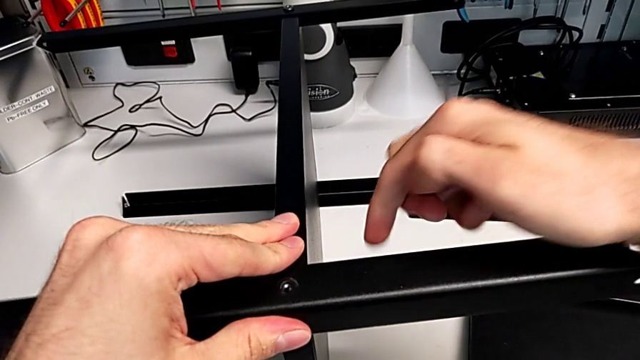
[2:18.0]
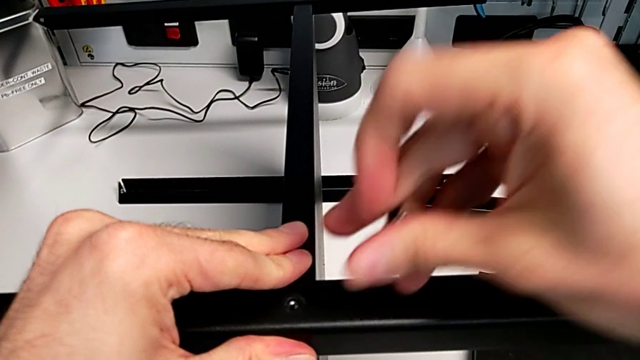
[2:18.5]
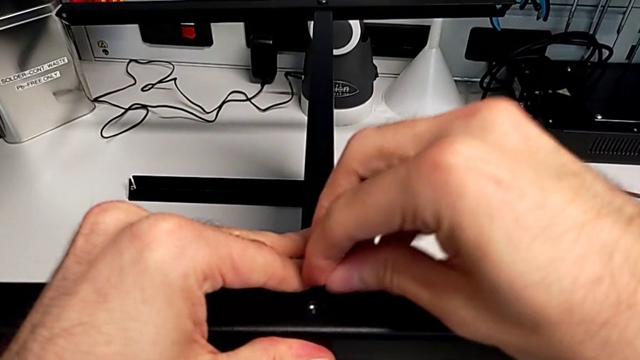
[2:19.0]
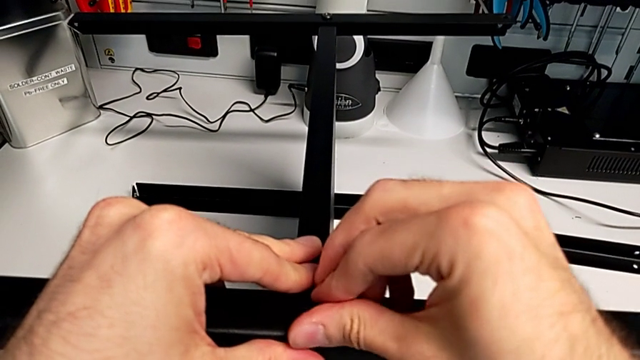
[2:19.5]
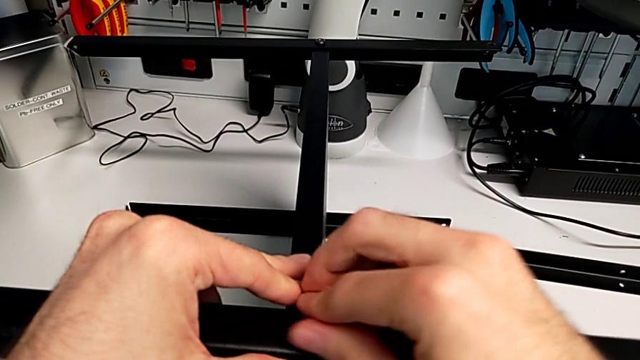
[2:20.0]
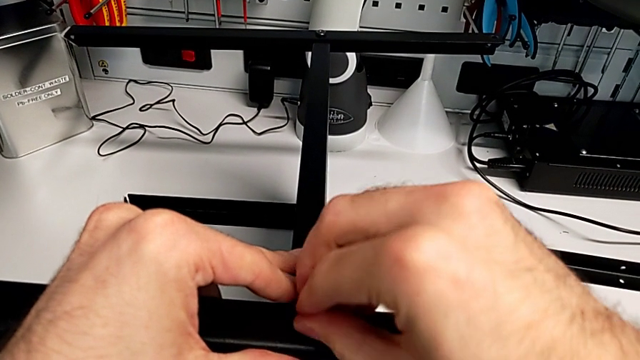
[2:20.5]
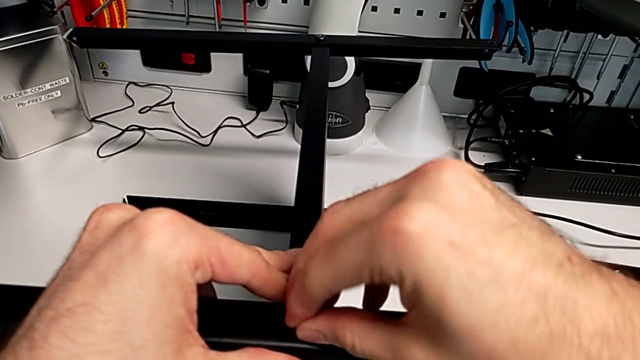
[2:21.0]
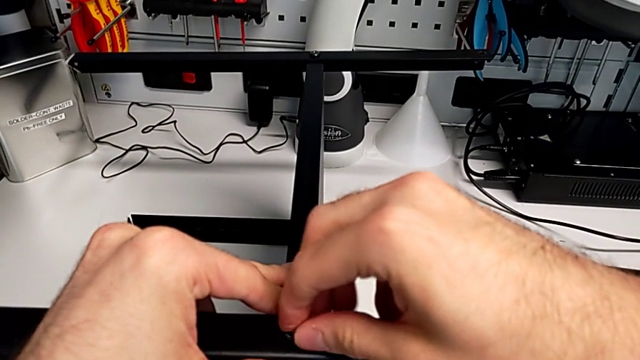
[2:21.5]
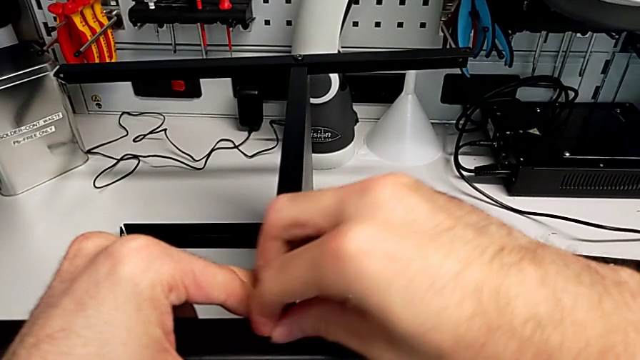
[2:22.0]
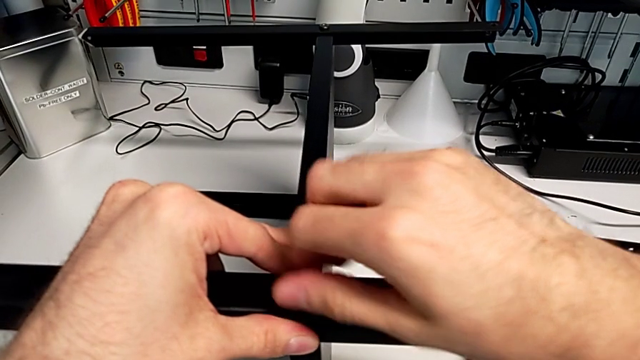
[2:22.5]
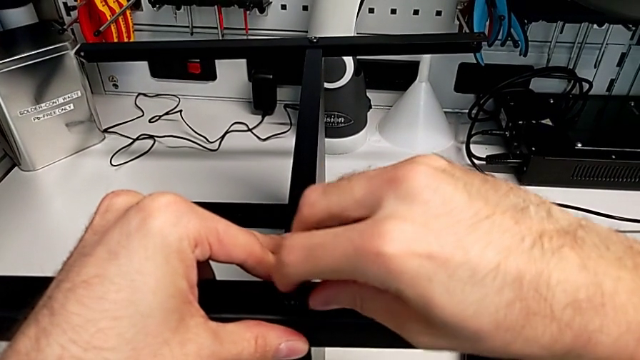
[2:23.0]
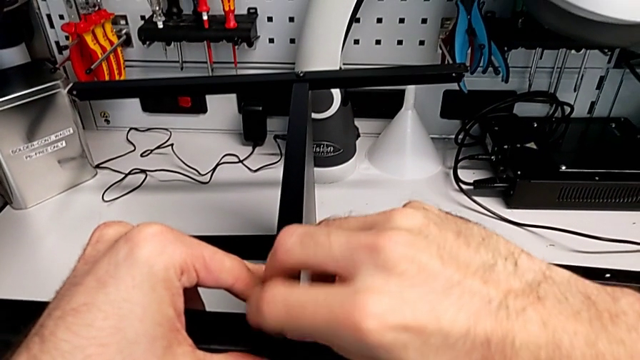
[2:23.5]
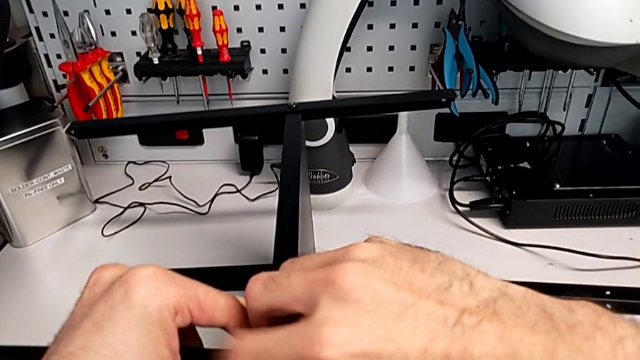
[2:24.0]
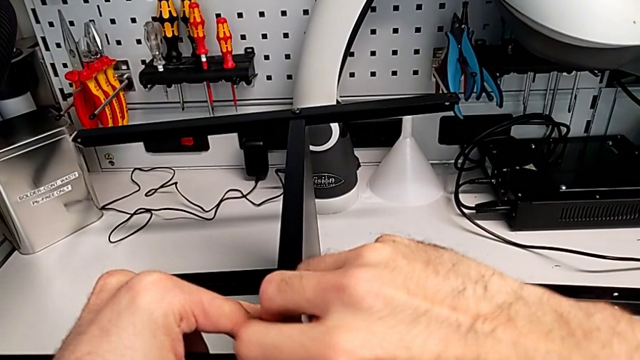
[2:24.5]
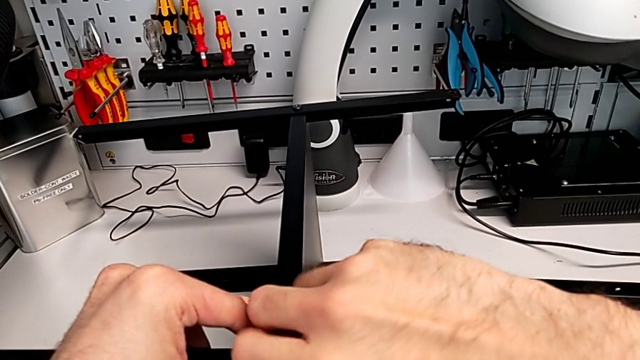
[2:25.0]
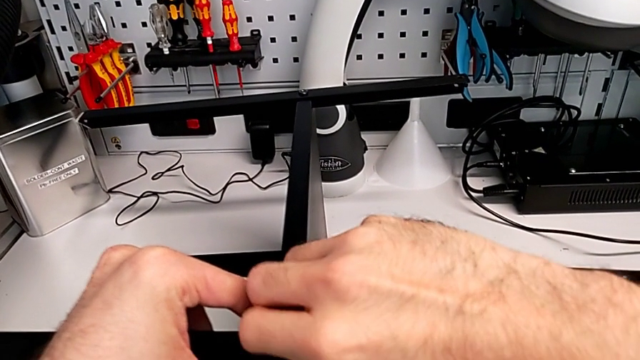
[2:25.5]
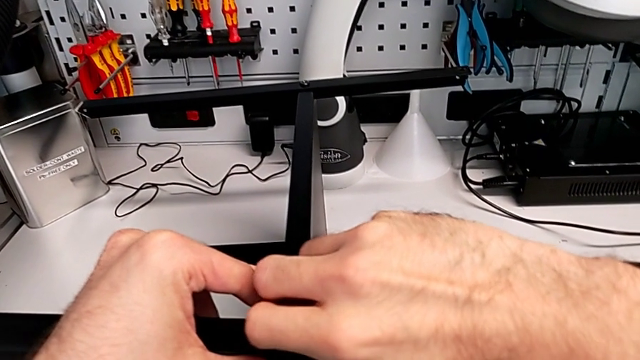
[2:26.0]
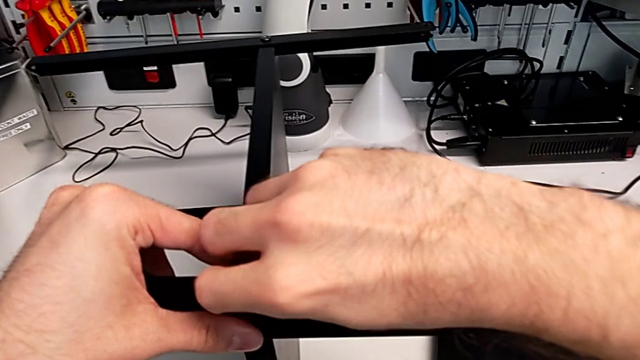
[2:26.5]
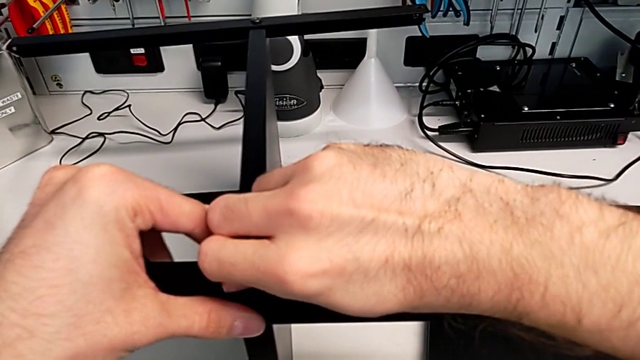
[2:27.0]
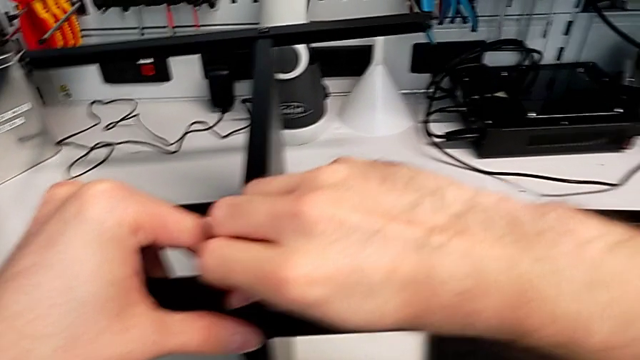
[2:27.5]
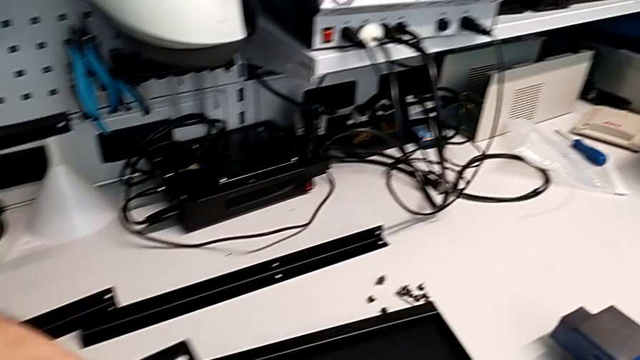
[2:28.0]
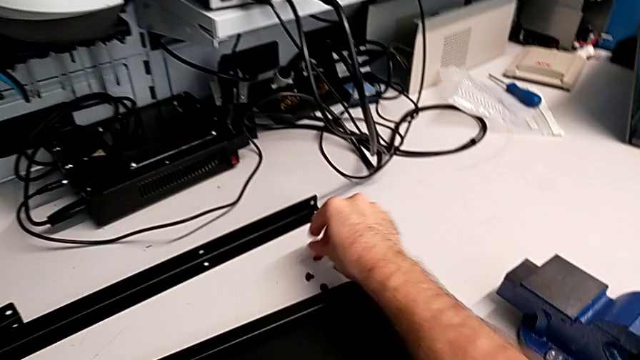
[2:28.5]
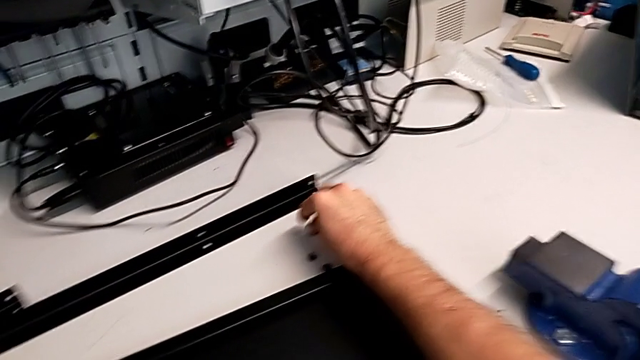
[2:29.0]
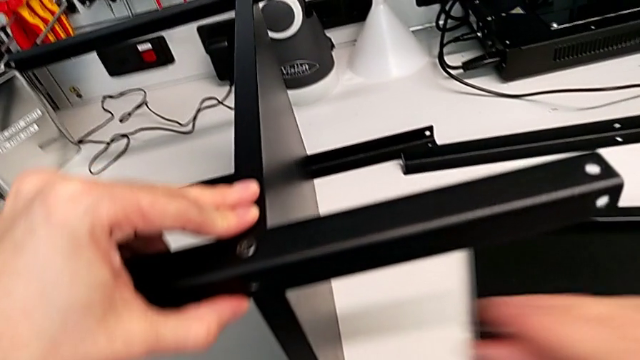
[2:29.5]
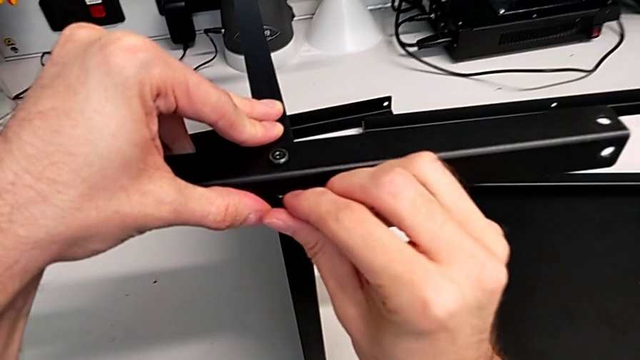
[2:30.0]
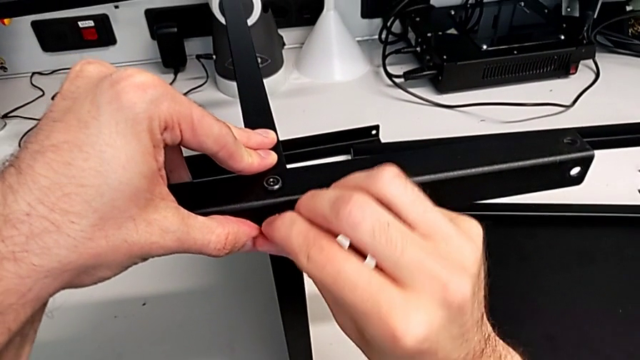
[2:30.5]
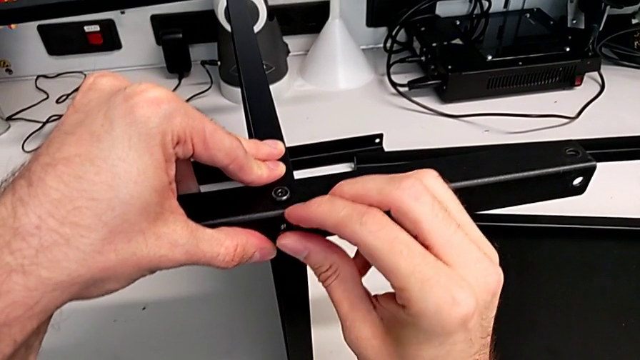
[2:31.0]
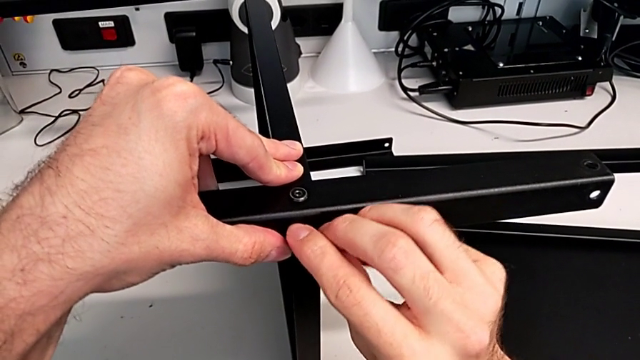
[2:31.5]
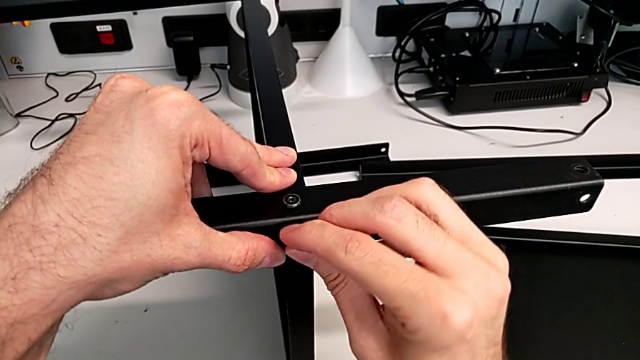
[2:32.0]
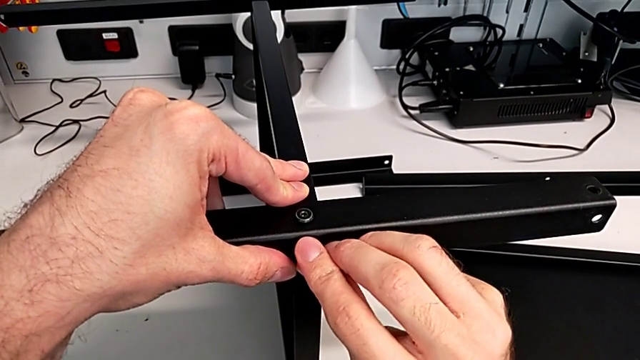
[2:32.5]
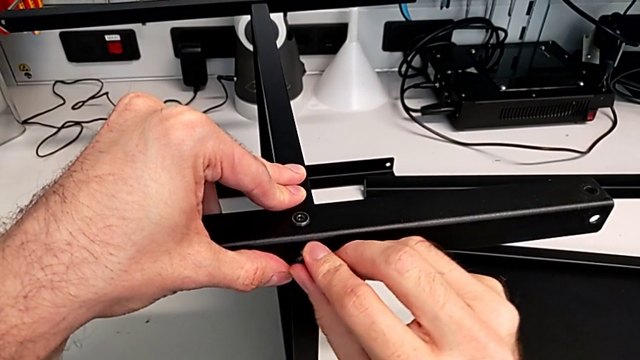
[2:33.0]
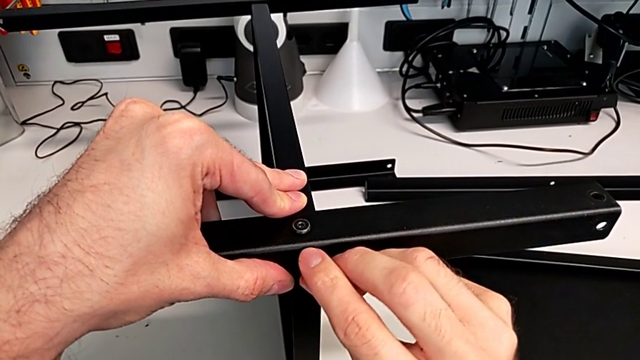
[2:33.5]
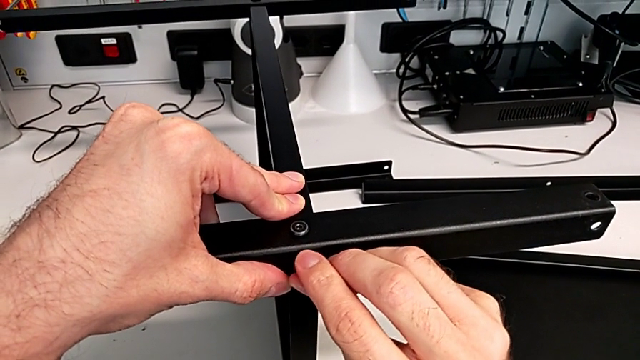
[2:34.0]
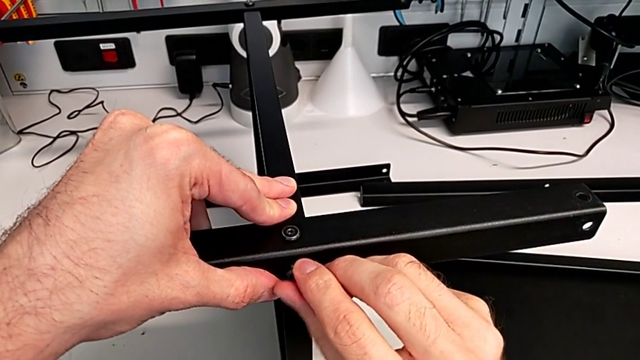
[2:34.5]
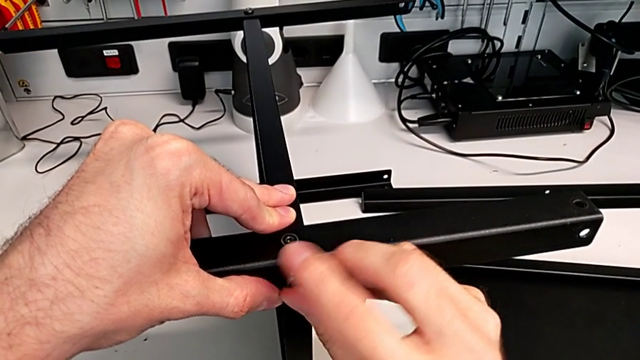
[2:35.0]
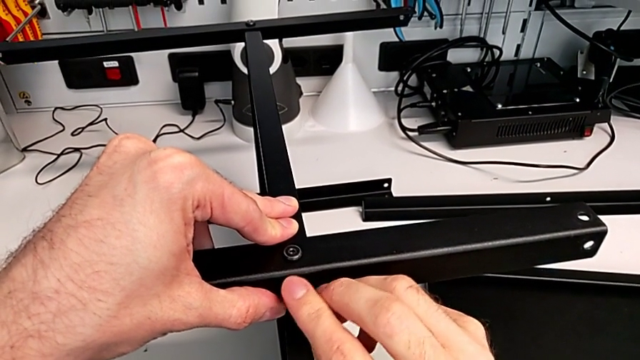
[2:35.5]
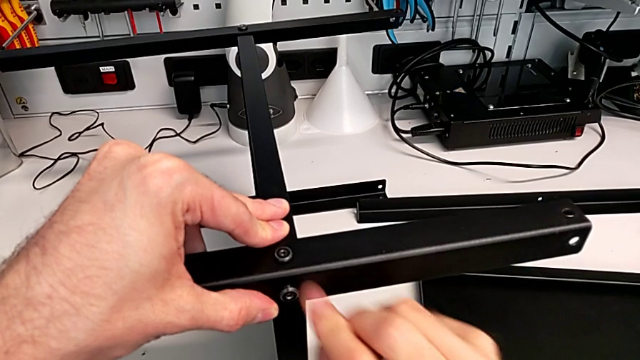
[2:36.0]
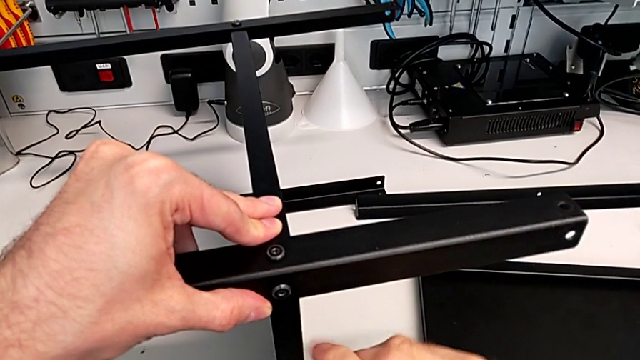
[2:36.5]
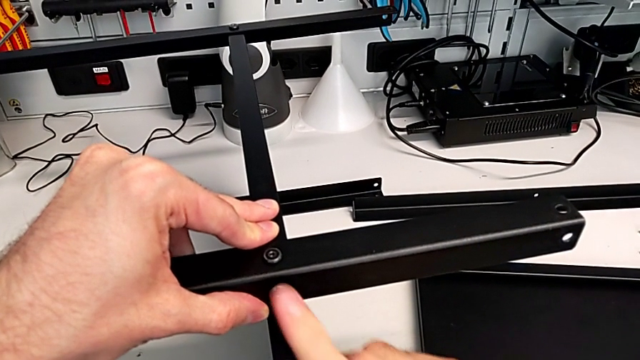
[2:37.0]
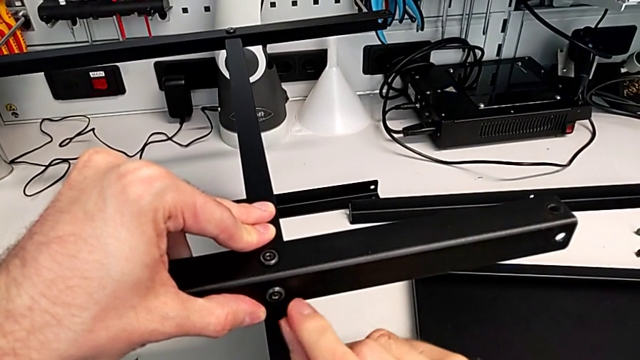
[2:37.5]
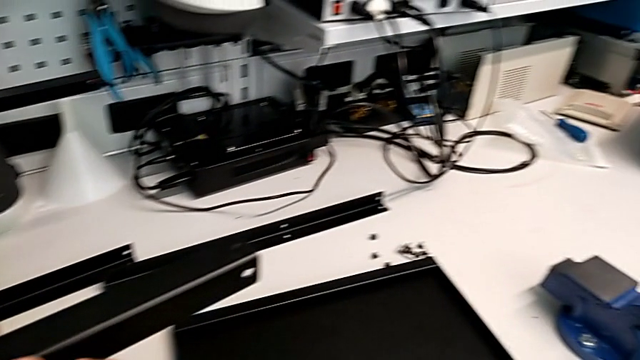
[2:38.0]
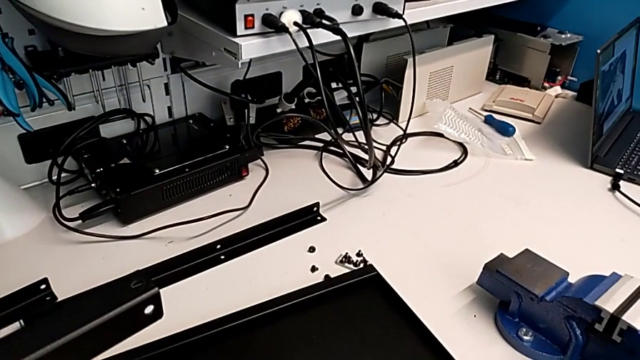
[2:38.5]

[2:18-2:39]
The camera wearer is screwing the third leg onto the middle layer. They insert the hex socket head, screw it, grab the hex socket head, insert it and screw it.
